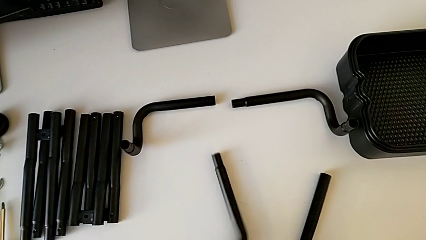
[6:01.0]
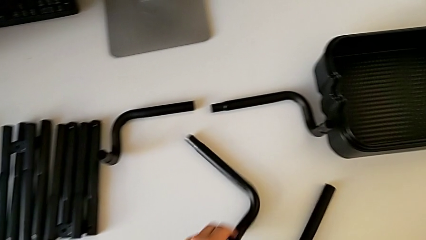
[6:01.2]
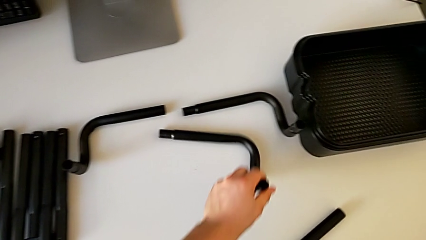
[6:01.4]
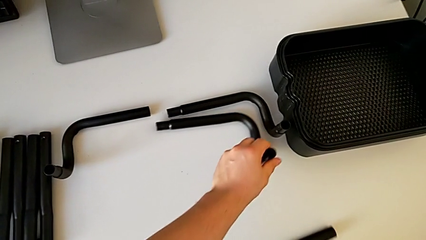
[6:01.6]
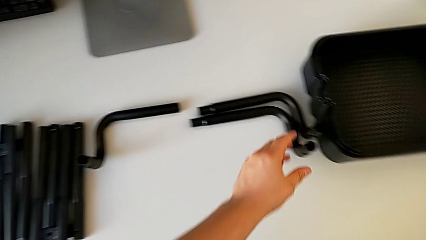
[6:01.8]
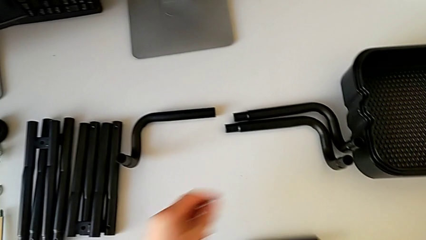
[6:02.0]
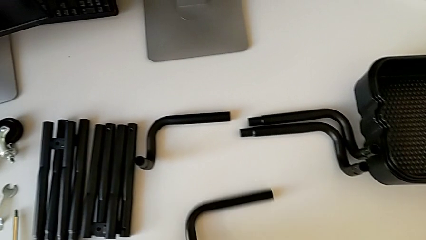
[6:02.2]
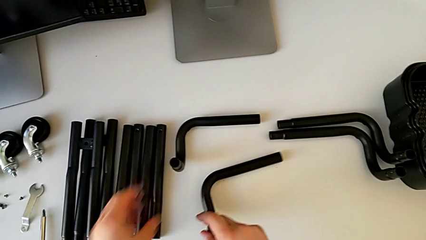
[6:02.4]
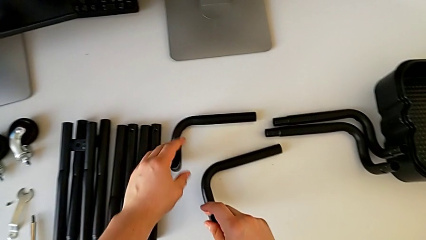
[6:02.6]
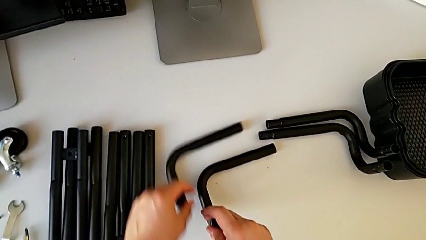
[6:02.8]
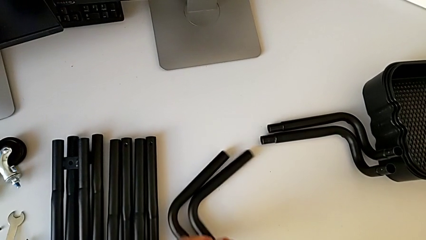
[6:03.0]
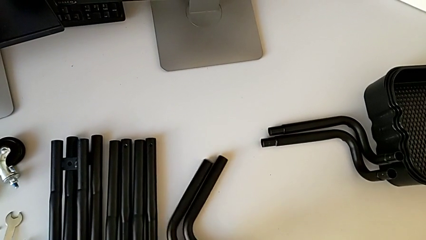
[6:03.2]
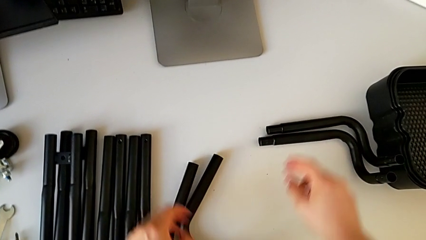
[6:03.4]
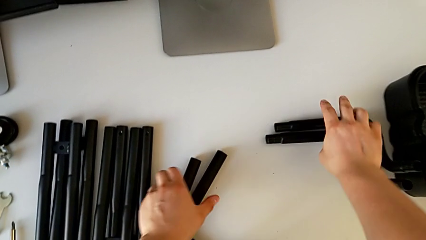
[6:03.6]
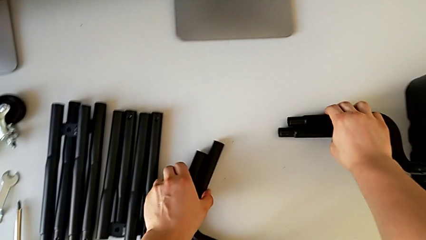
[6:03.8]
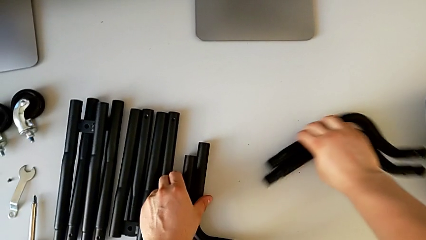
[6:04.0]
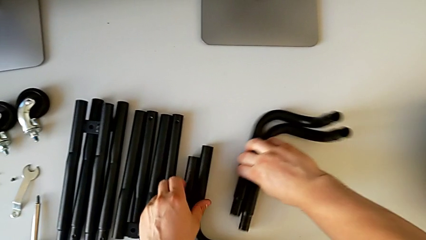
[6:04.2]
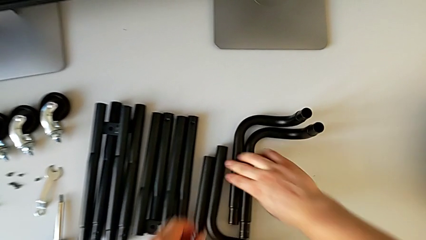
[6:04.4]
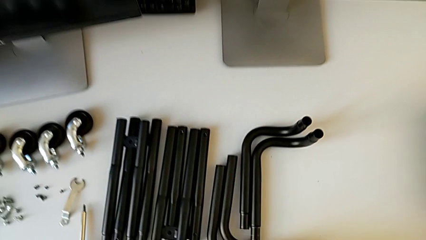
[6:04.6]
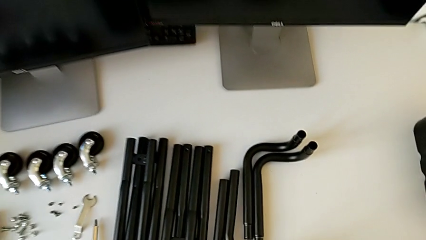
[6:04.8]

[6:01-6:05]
The camera wearer is disassembling the frame of the furniture. They align the leg.
